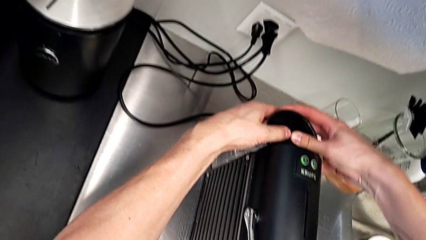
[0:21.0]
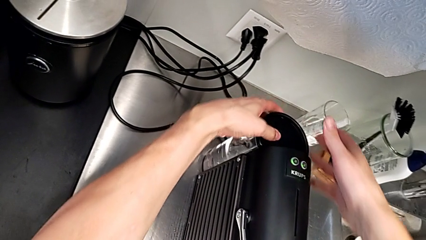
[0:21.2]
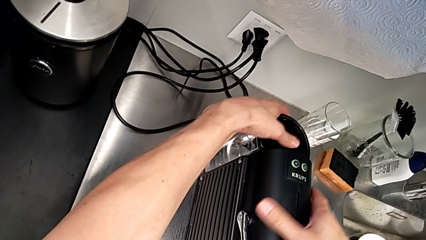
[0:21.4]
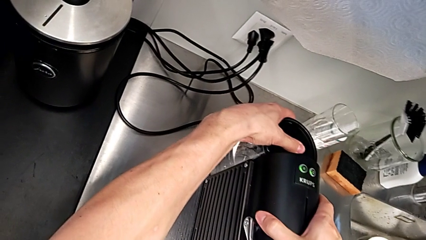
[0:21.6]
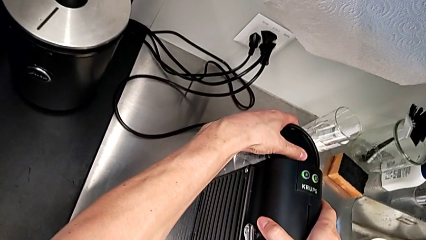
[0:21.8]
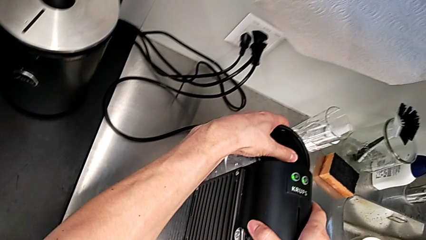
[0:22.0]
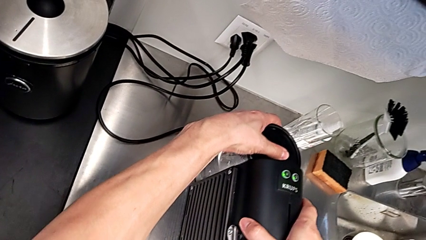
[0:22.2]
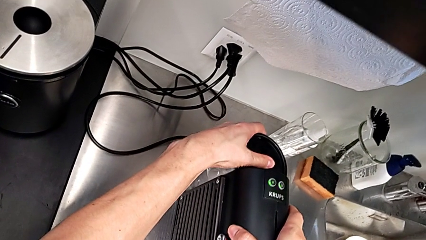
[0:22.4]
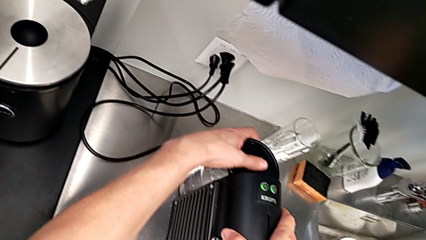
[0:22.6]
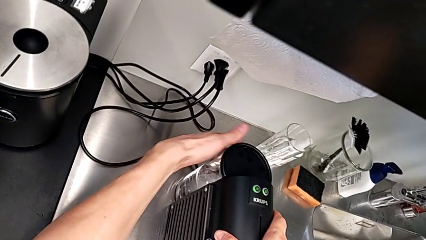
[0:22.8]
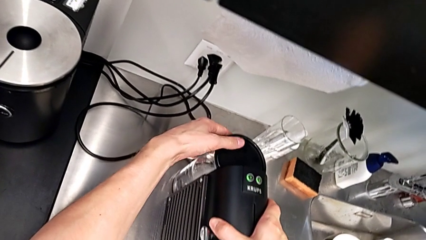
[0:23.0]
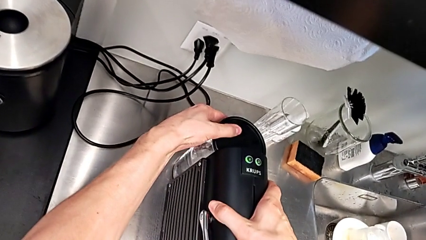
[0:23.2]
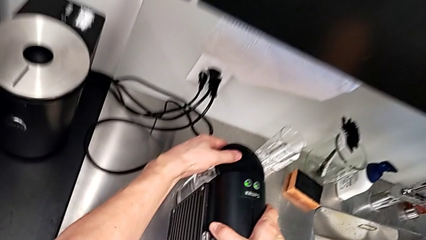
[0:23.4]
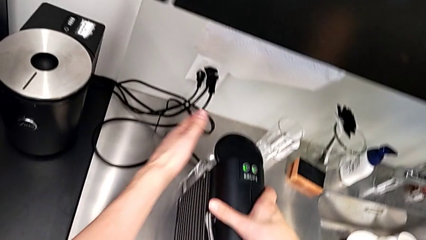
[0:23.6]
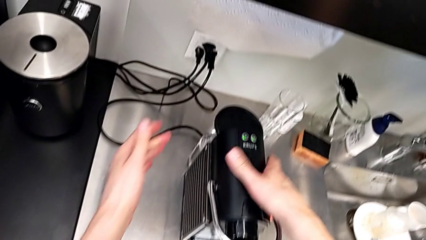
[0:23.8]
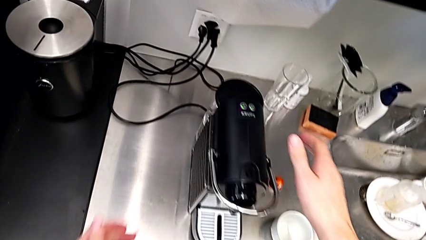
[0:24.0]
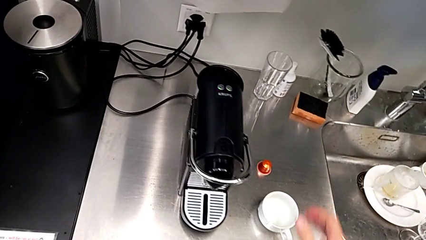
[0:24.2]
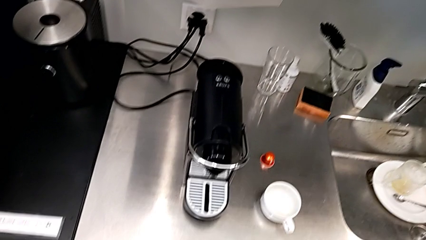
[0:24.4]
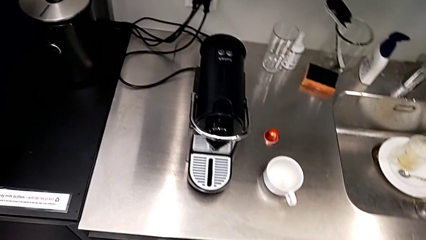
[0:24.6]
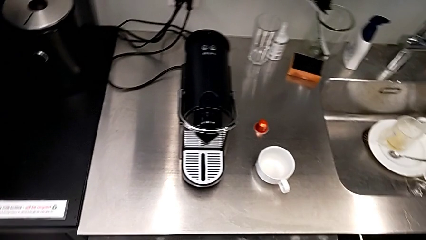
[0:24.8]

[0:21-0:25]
The camera wearer is pouring water into the water container. They grab the water container with the left hand.

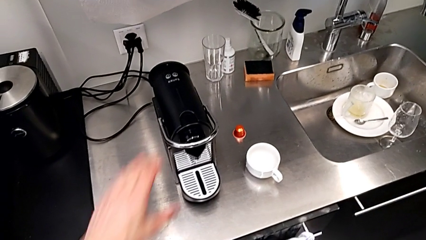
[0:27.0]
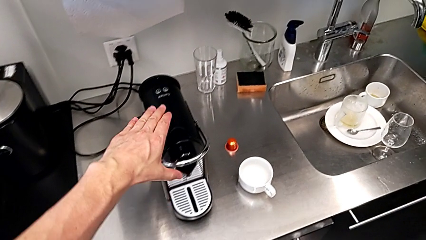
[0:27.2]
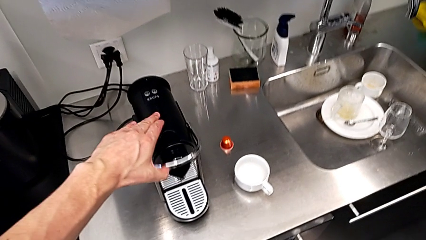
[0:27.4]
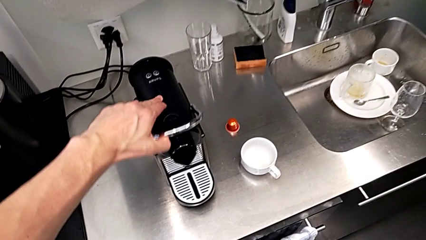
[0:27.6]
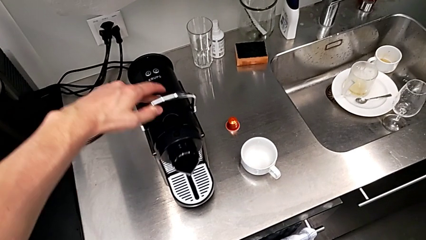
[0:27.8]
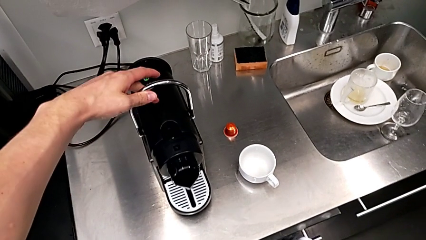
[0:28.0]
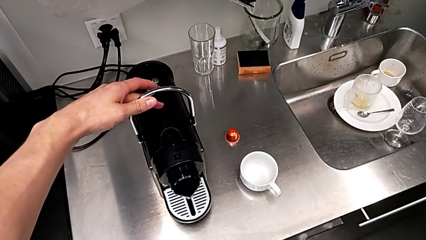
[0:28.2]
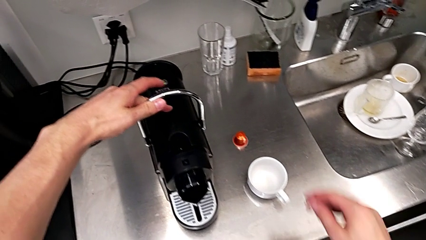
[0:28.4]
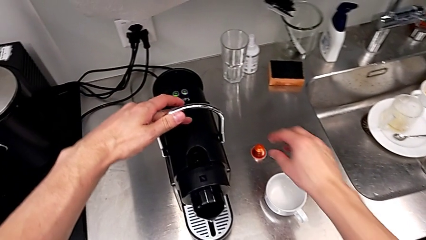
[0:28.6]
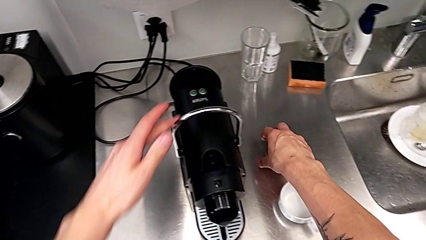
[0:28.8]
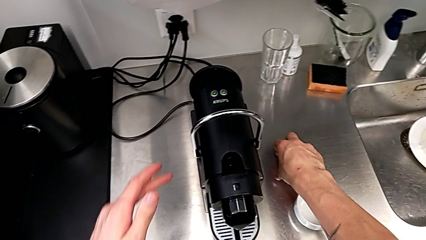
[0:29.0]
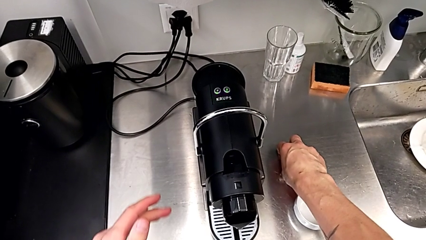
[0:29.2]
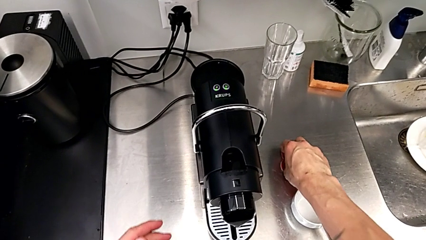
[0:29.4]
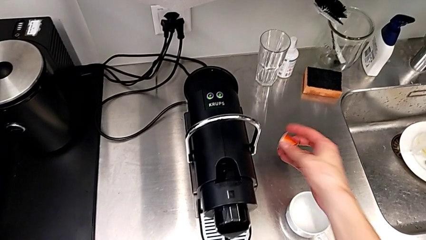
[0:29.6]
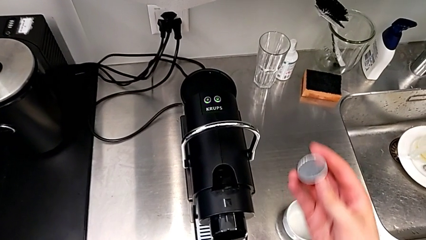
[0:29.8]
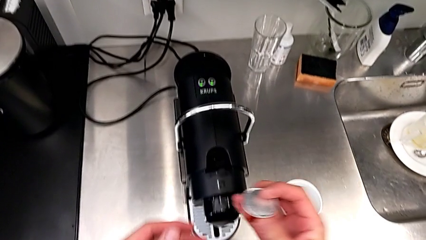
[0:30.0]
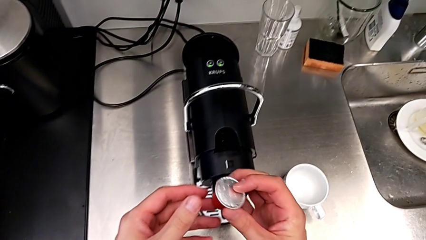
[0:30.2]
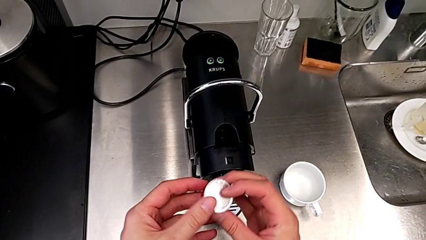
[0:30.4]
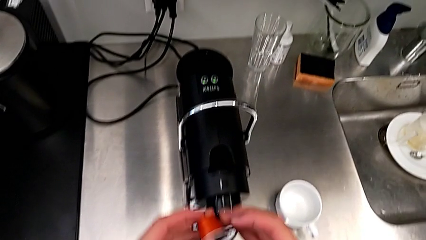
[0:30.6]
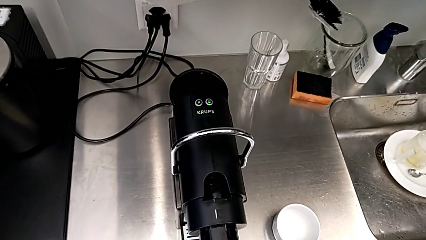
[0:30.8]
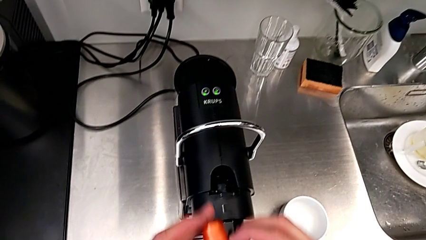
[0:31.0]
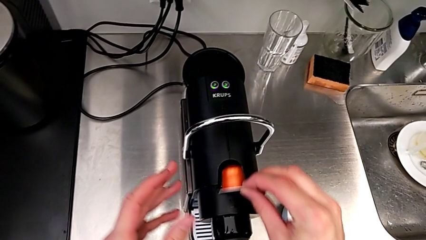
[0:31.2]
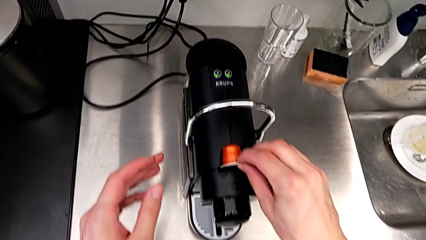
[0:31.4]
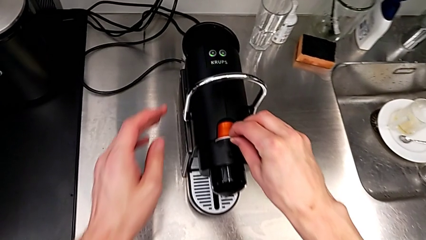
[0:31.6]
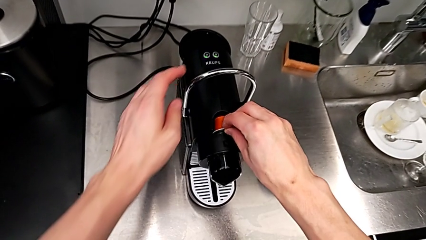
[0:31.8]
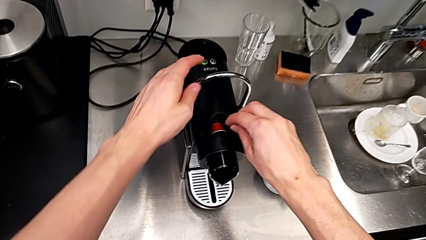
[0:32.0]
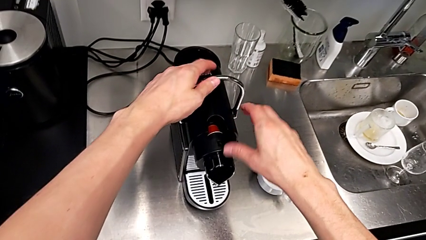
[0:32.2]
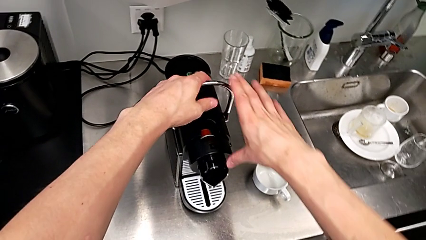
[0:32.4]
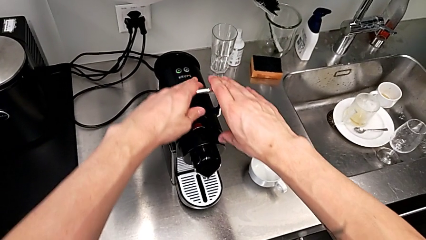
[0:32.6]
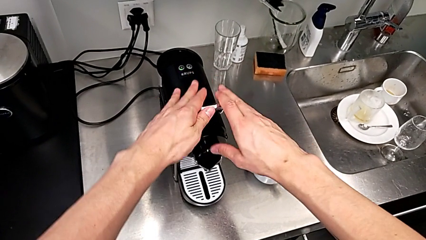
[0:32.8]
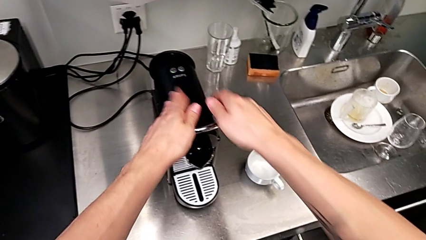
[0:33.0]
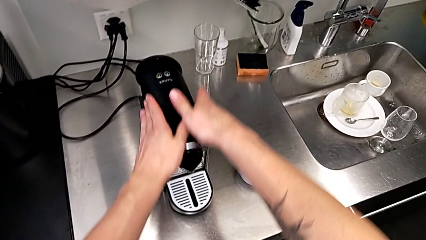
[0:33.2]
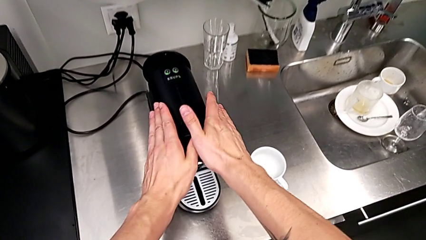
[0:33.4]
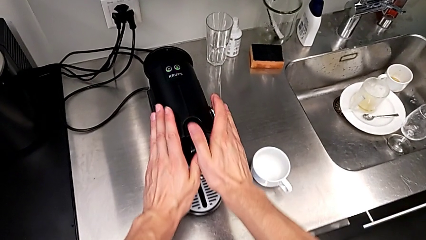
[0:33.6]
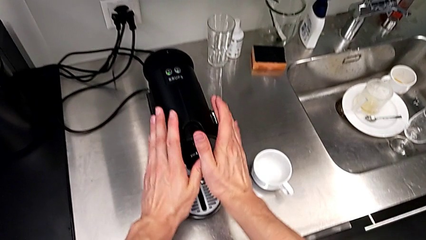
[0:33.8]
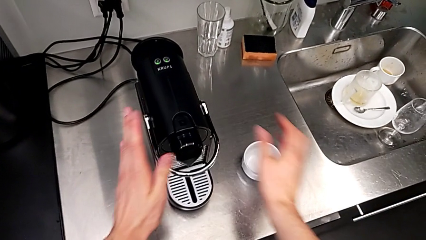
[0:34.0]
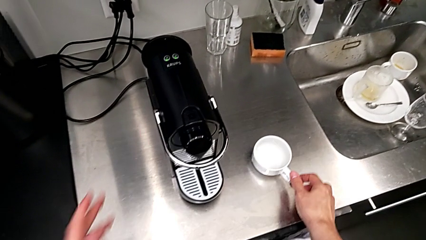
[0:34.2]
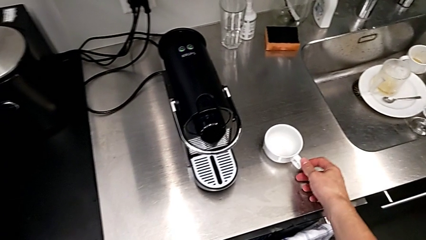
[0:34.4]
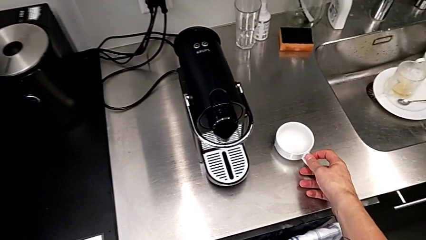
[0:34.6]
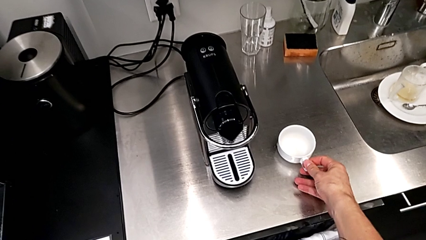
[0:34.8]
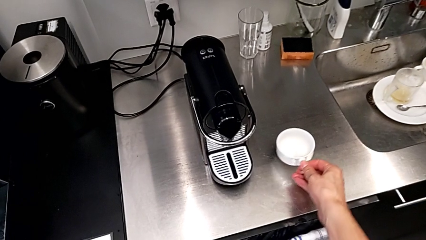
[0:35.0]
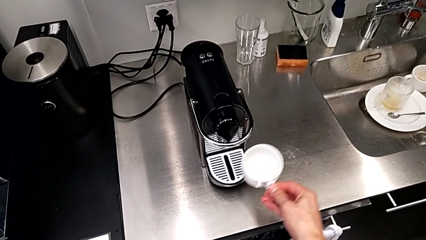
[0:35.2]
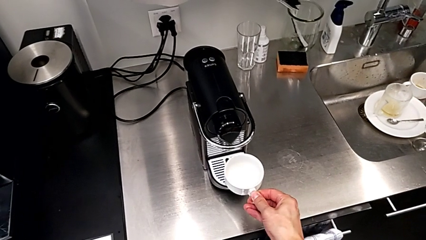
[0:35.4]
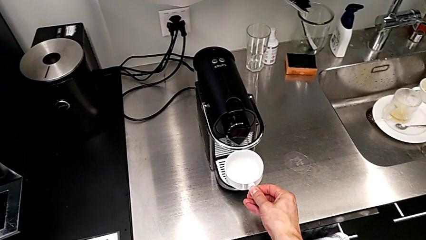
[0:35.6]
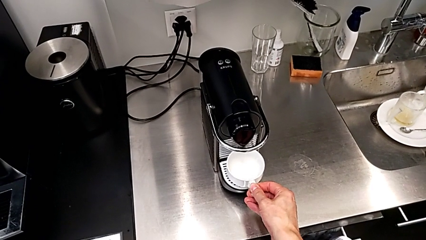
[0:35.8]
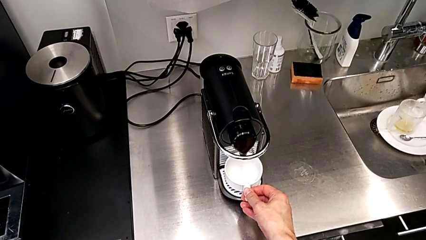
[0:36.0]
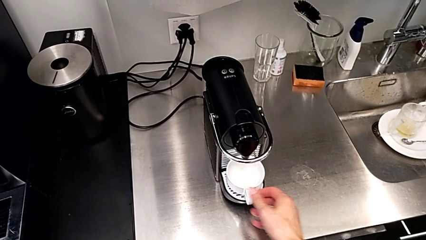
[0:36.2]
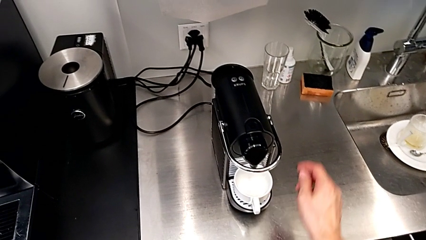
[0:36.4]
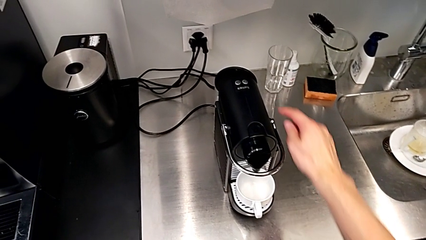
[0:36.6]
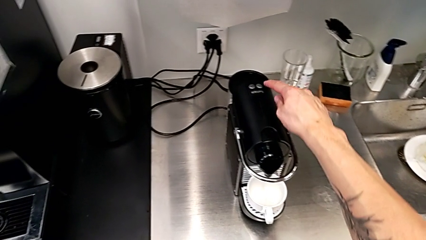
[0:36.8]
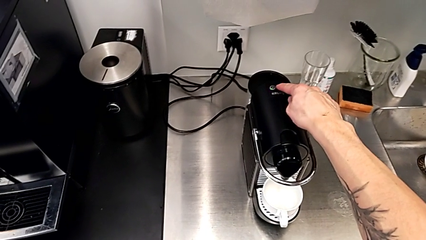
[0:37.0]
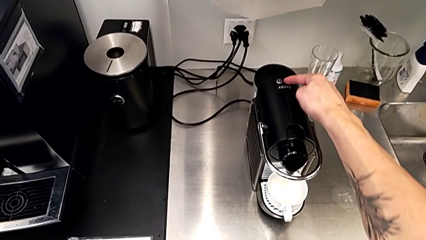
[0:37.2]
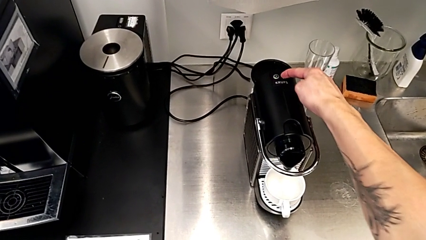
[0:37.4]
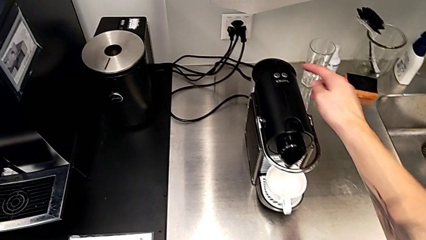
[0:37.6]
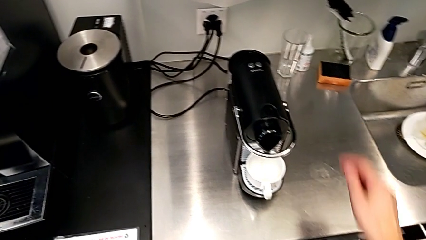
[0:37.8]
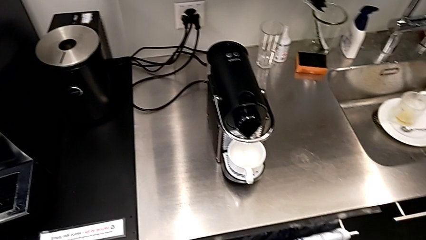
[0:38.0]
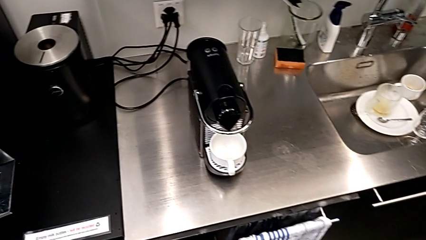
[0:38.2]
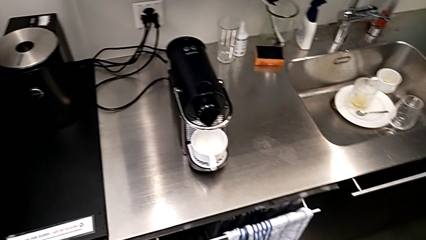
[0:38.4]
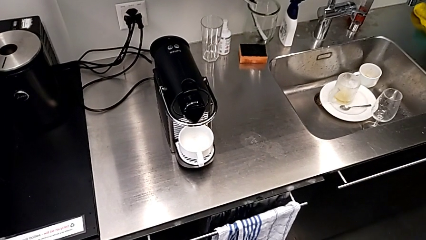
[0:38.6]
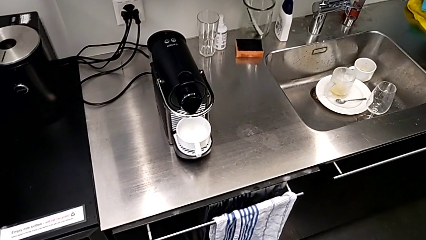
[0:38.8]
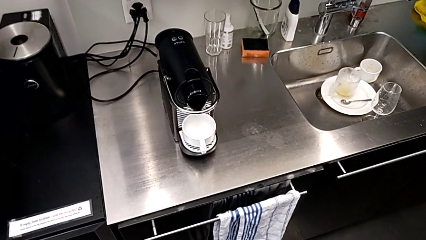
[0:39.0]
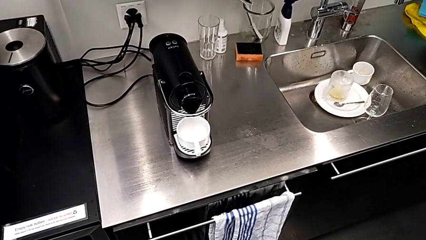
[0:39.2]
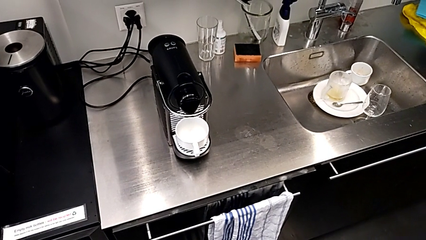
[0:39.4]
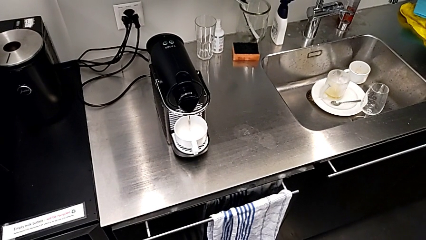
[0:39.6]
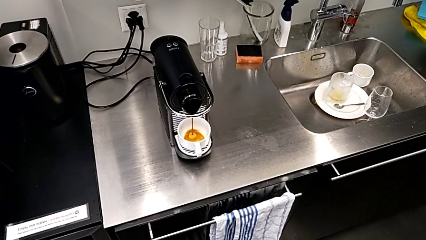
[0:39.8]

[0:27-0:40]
The camera wearer is making a cup of coffee. They approach the lever and pull it with the left hand. They approach the coffee capsule, grab it, lift it, place it and push the lever, all with the right hand. They grab the cup sleeve, lift the cup, place it, approach the left button and press it, all with the right hand. They begin to hold the espresso machine.
